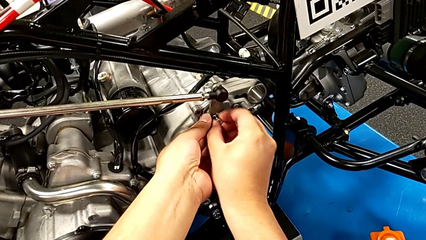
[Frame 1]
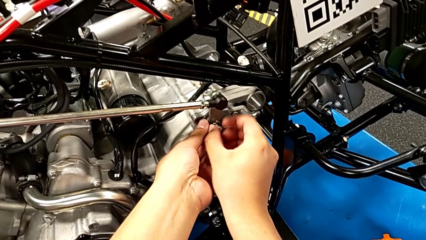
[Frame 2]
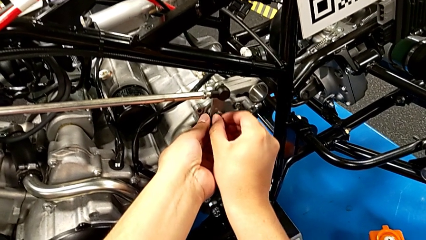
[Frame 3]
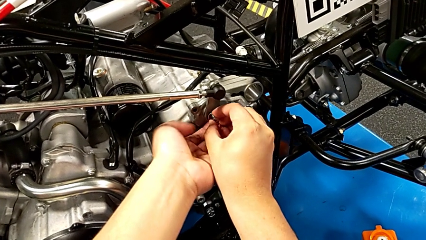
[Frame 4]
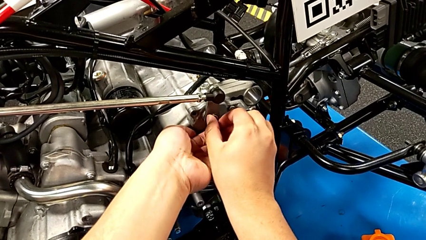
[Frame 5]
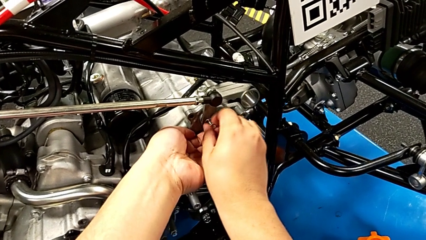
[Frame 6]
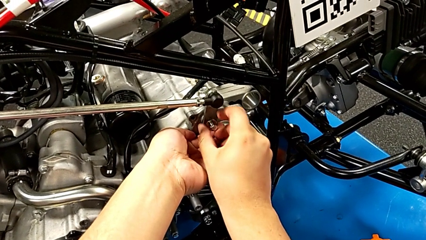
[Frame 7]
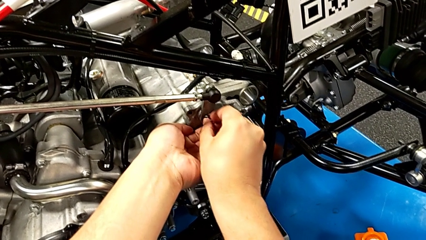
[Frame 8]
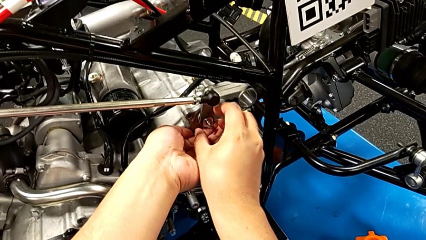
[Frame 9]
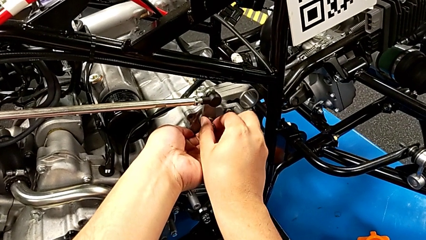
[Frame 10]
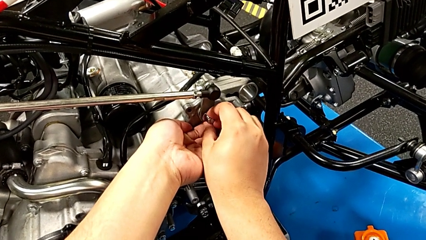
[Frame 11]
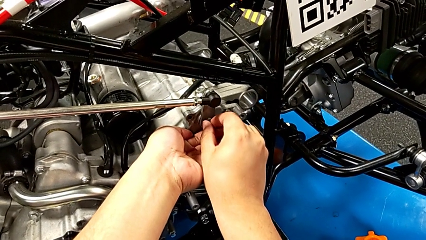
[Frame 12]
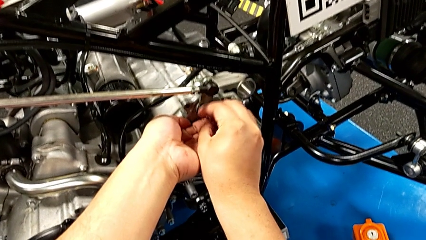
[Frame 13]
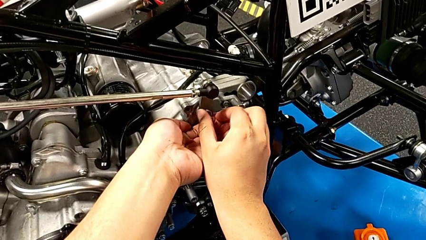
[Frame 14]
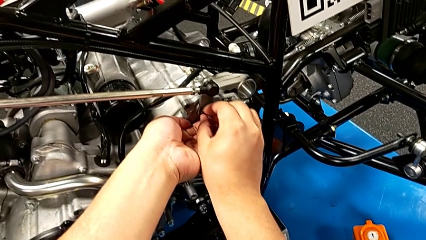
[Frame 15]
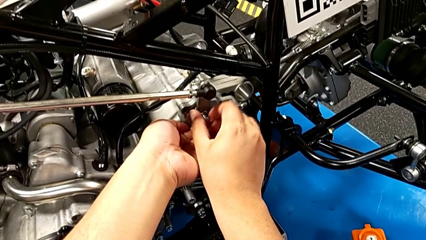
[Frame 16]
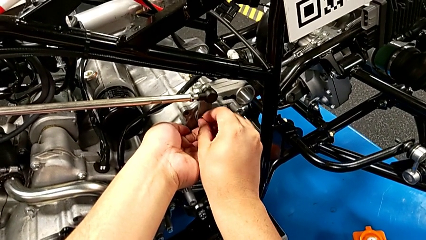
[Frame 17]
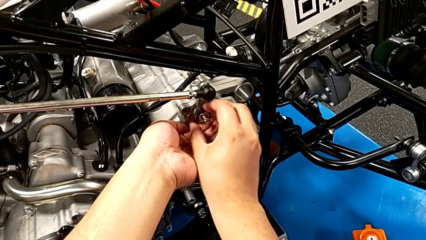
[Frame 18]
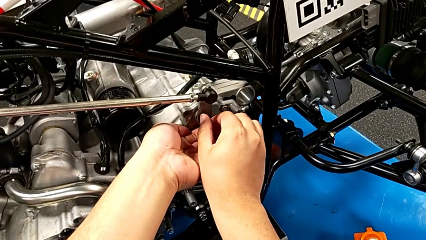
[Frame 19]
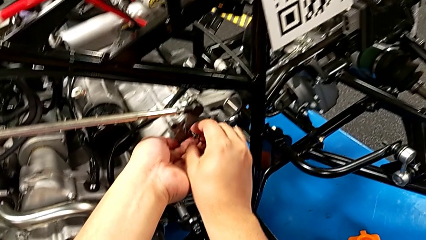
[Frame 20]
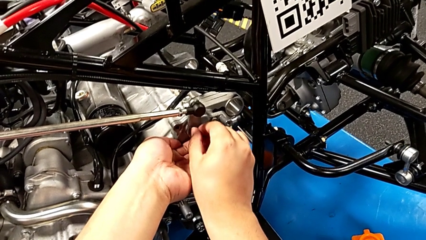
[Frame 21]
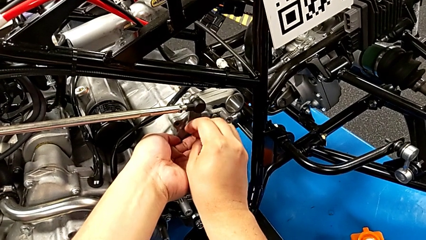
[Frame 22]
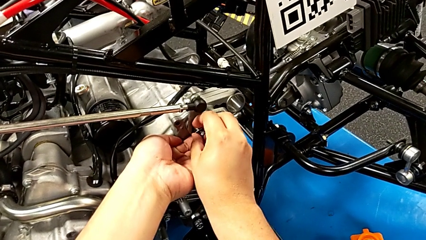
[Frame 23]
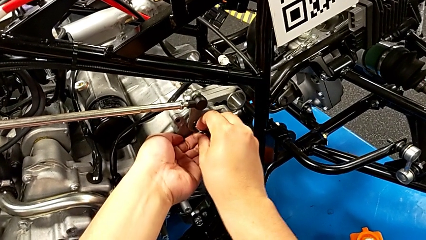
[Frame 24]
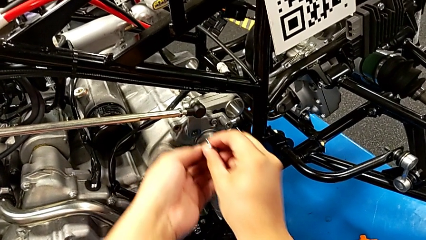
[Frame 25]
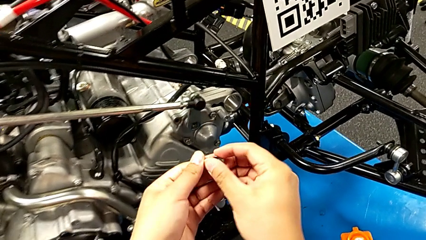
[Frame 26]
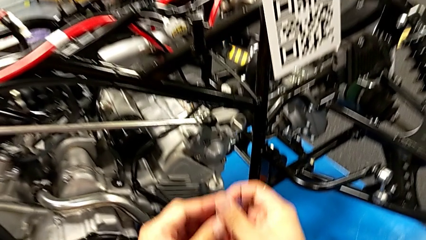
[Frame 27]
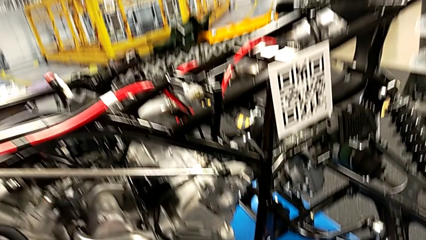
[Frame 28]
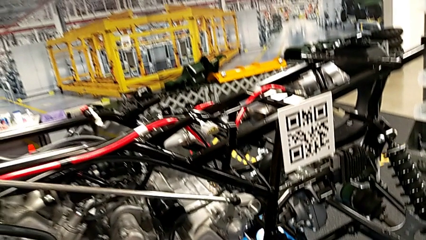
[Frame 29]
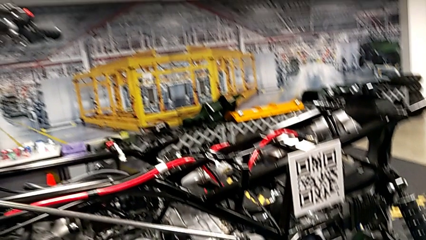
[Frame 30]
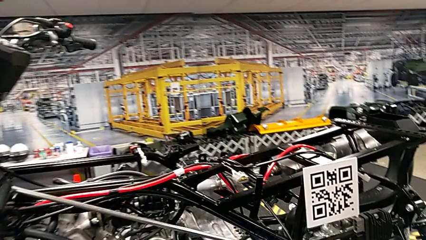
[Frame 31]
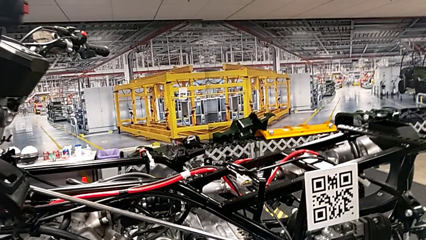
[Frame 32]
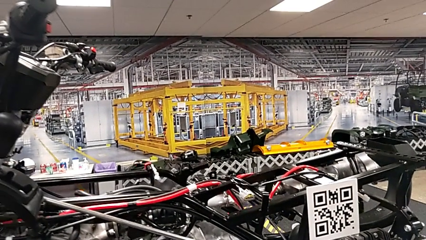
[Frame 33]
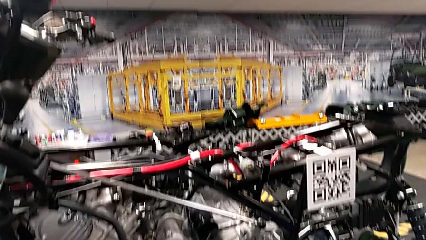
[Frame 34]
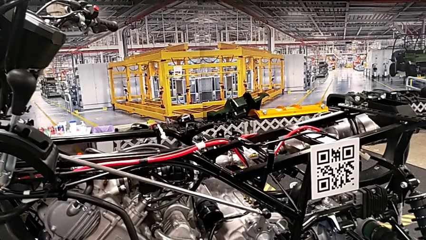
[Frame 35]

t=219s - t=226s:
The camera wearer is unscrewing the first bolt from the peg. They keep unscrewing the bolt and withdraw it.

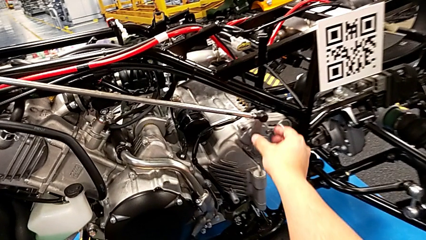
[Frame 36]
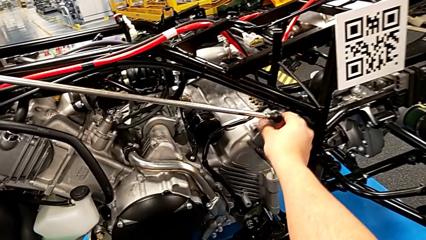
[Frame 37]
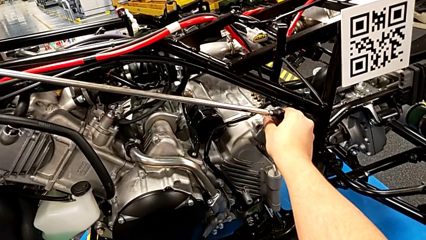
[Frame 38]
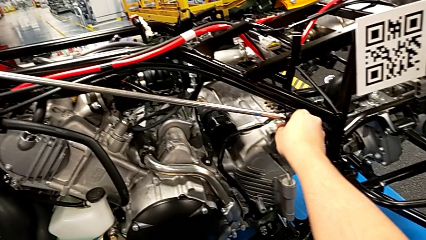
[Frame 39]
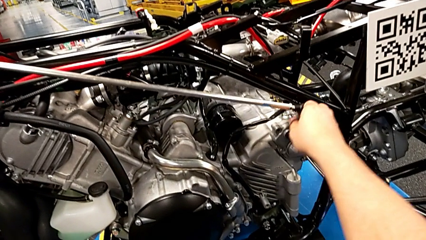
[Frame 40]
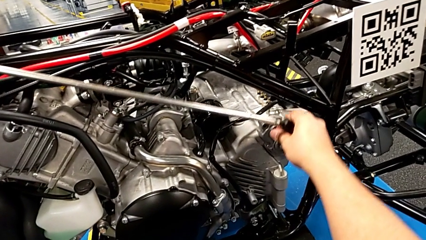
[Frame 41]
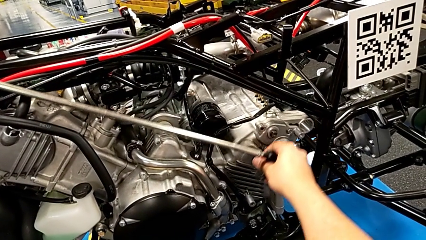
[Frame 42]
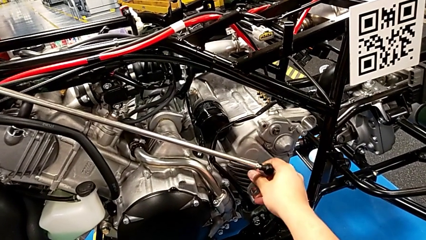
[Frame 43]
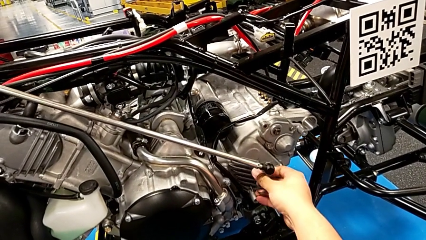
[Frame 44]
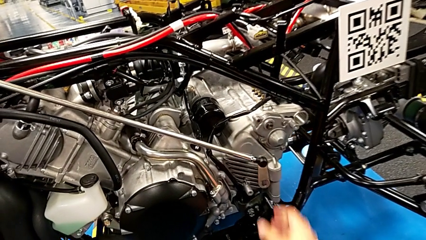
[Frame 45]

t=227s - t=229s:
The camera wearer disassembles the arm. They withdraw the shift arm.

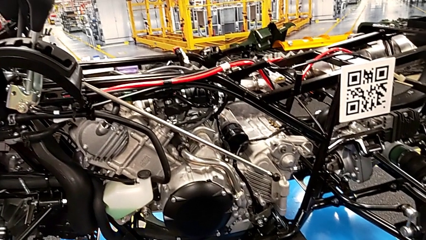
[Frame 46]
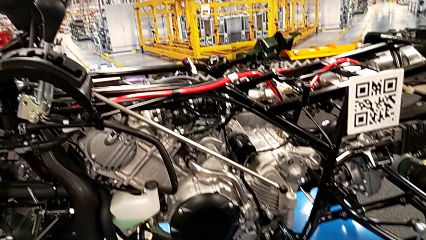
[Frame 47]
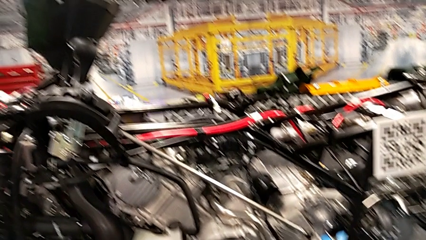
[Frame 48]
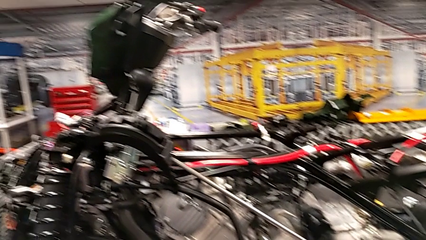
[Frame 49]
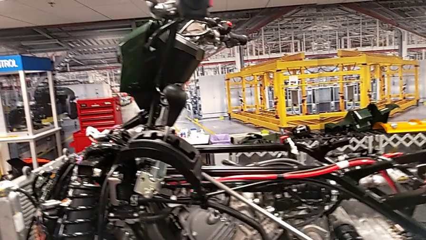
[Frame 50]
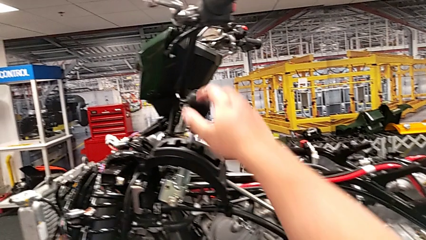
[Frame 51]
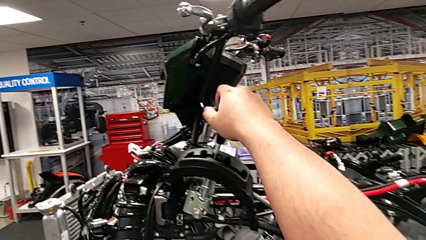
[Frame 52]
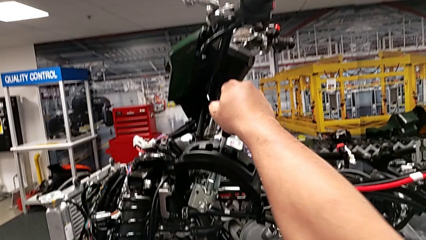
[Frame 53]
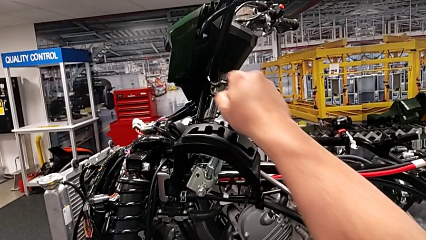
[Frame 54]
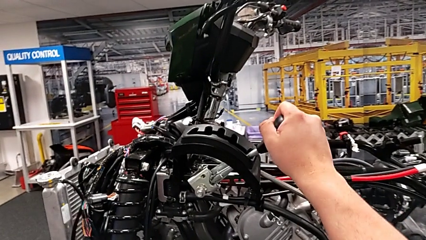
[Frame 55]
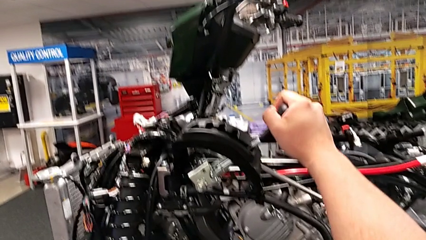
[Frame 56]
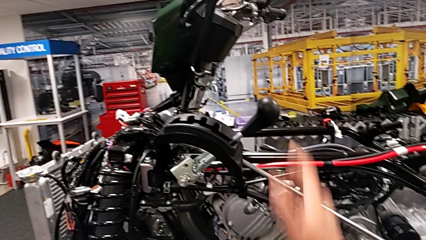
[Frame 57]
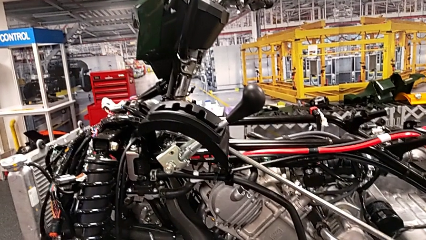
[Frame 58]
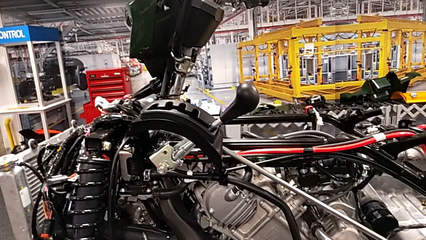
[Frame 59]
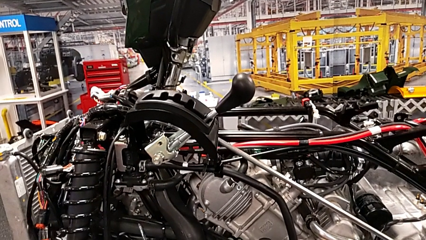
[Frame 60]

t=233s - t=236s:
The camera wearer puts the lever into a neutral position. They shift the lever.

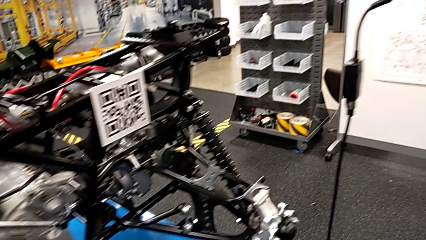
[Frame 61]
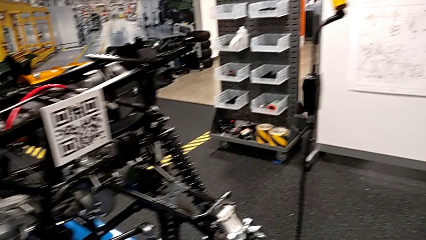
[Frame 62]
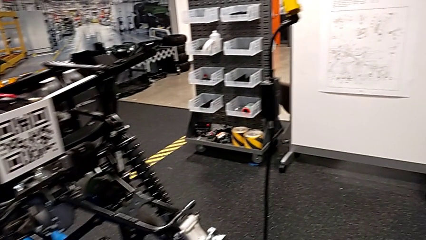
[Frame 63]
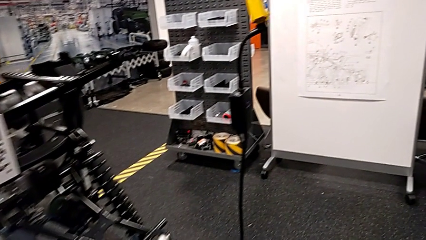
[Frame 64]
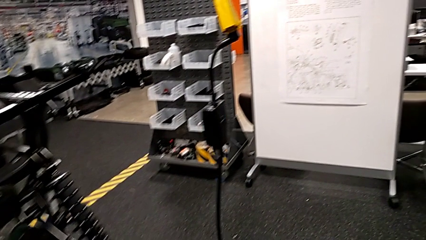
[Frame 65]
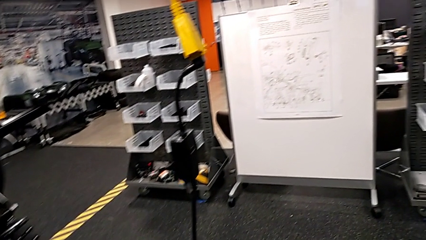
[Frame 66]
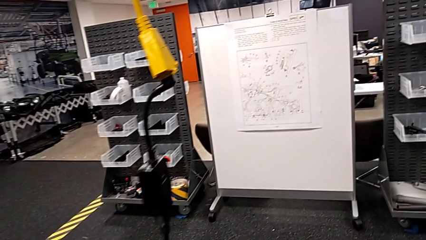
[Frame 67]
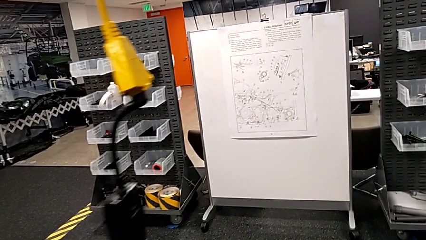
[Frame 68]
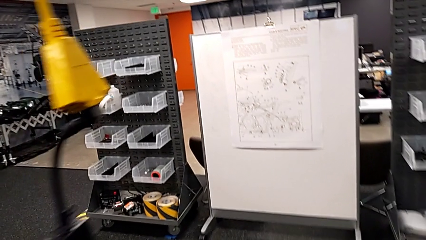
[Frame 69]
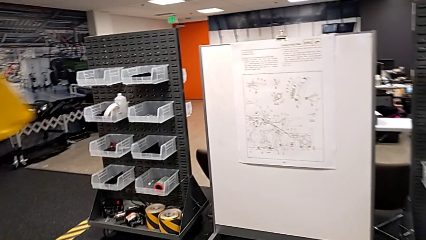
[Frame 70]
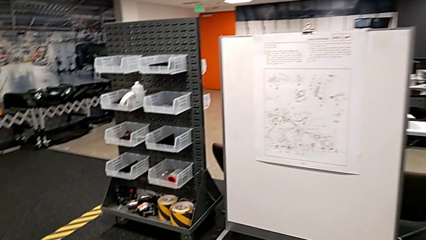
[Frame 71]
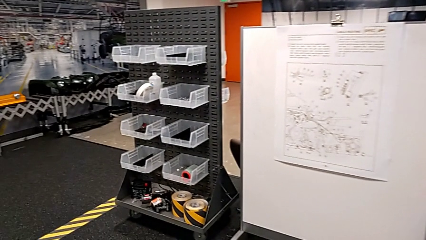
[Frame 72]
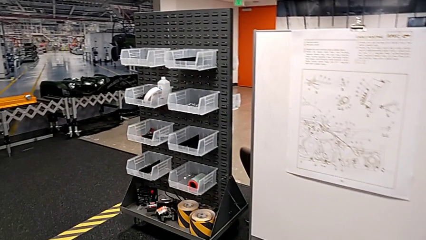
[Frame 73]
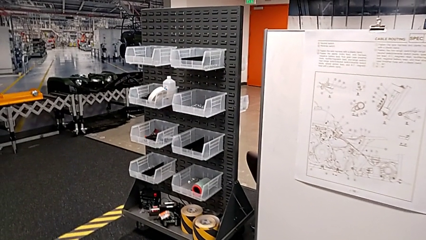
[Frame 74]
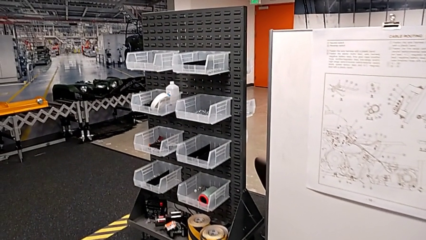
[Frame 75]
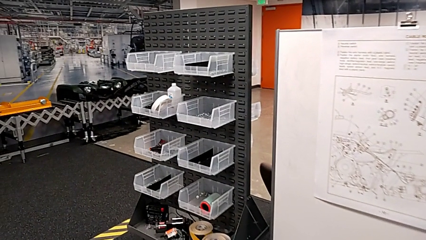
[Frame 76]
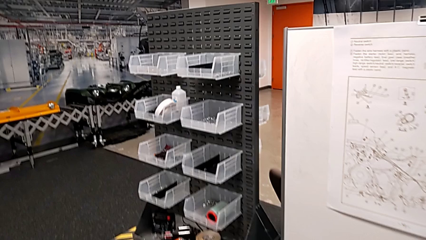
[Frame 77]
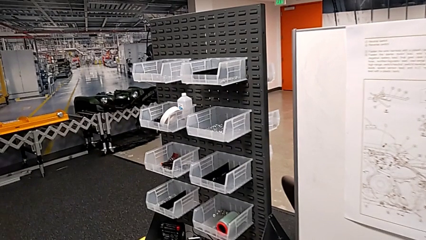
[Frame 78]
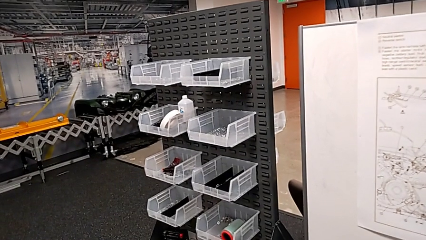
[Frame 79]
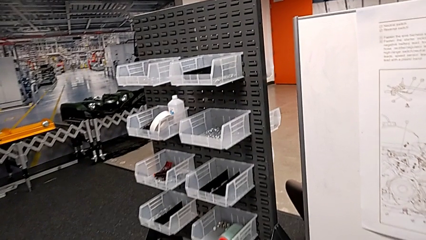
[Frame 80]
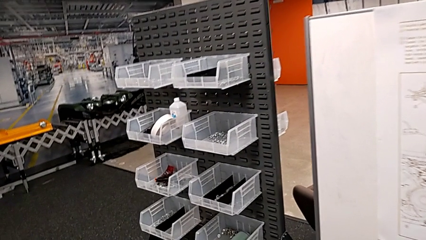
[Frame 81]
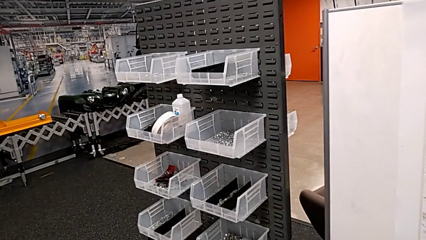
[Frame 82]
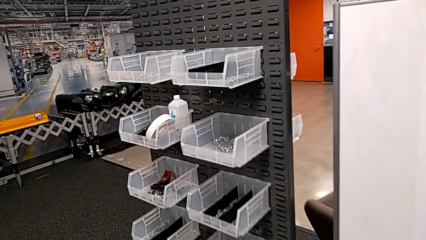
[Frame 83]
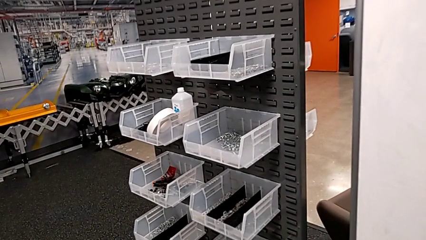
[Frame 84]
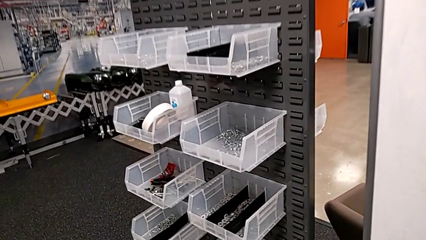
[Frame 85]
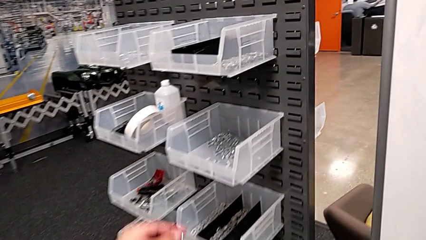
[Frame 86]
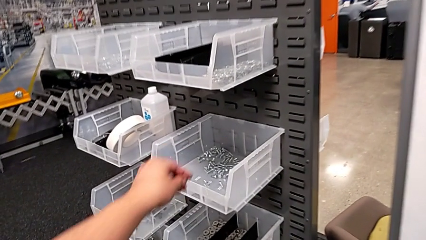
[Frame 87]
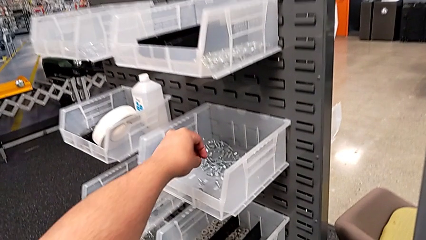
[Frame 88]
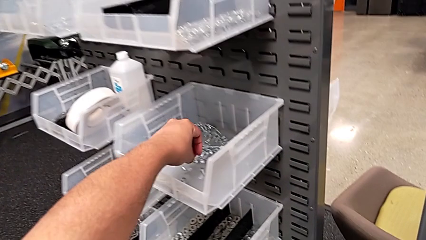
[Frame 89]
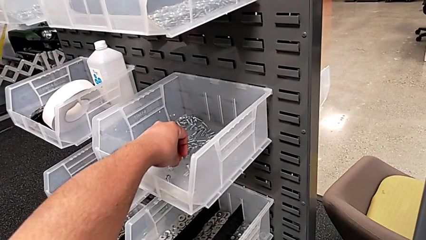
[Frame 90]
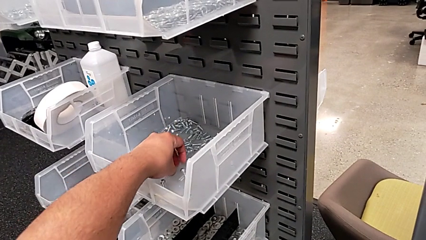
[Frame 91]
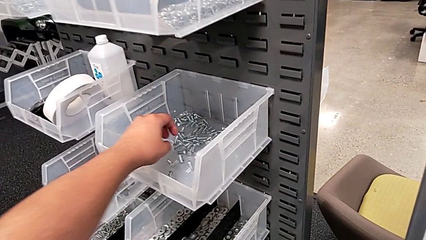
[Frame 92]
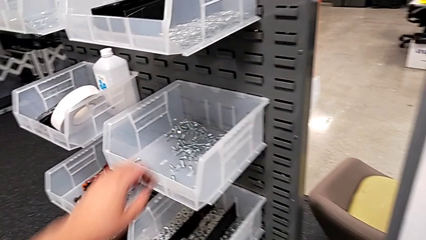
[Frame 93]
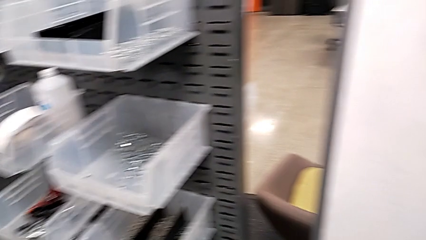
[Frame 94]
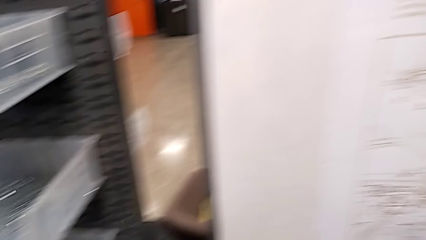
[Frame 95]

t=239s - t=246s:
The camera wearer is putting the bolt and washer in place. They place the bolt.
